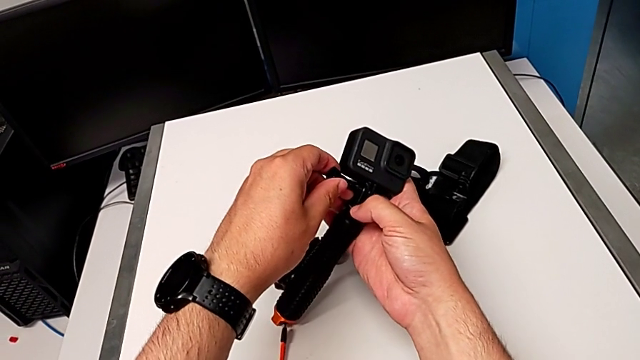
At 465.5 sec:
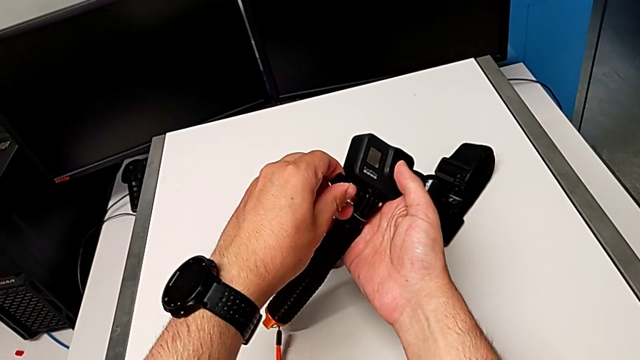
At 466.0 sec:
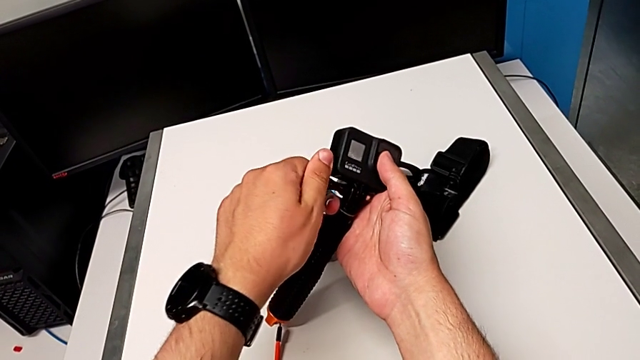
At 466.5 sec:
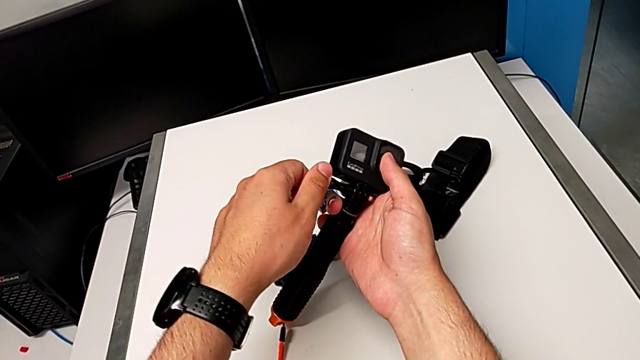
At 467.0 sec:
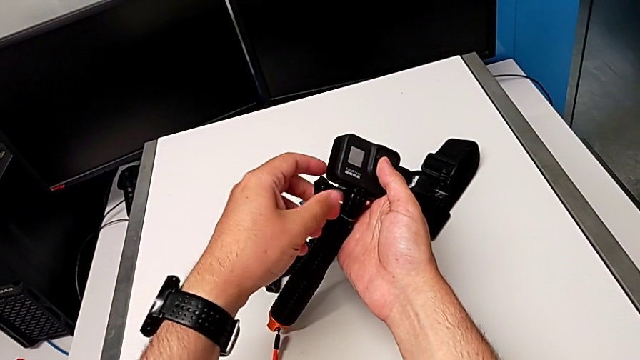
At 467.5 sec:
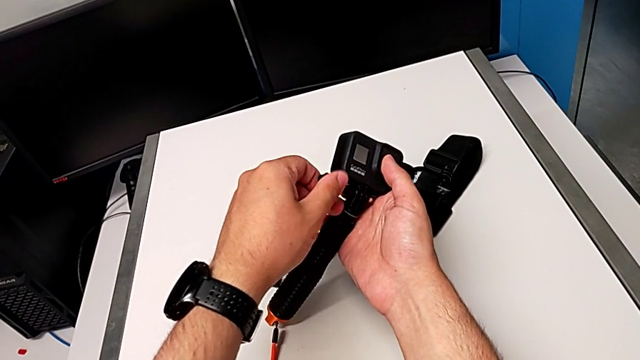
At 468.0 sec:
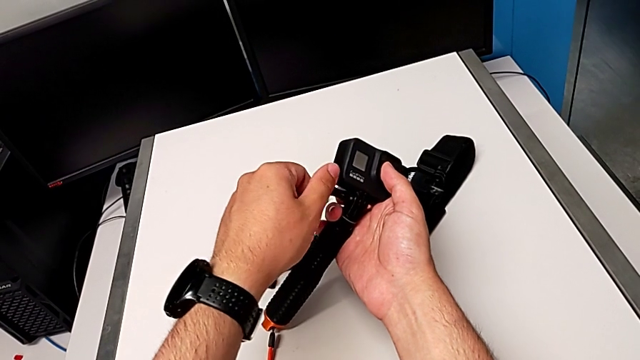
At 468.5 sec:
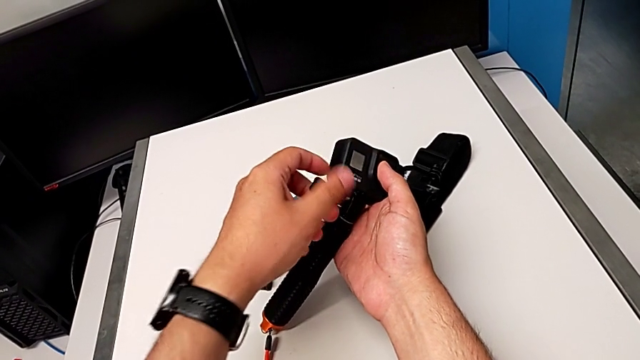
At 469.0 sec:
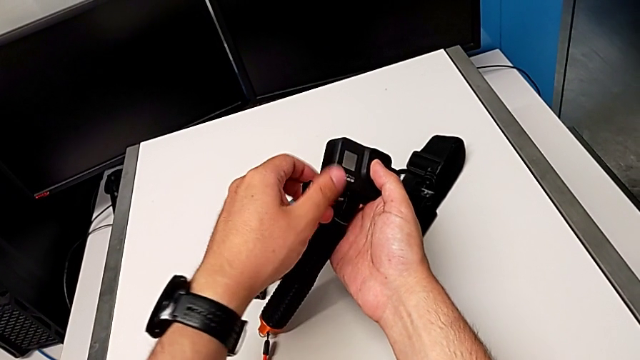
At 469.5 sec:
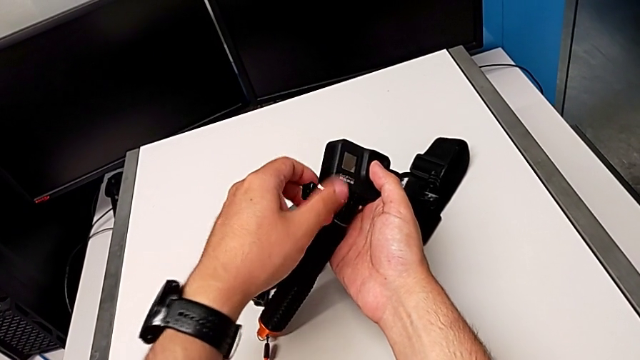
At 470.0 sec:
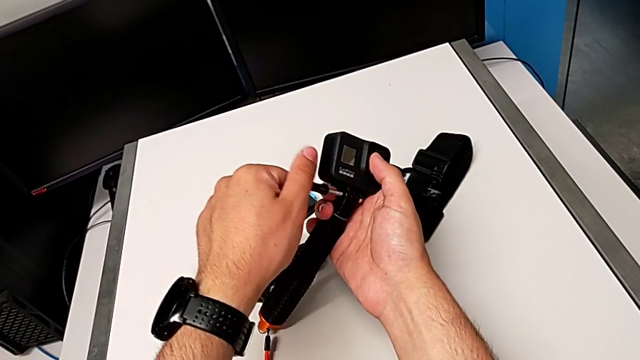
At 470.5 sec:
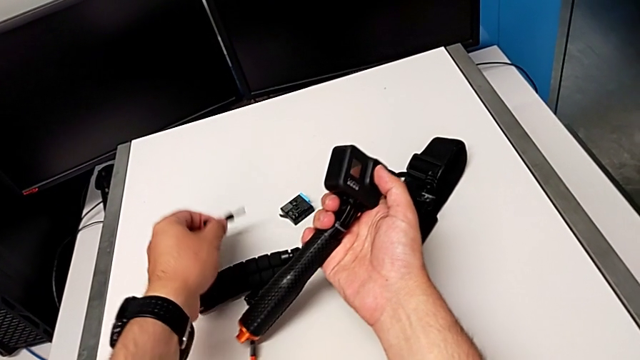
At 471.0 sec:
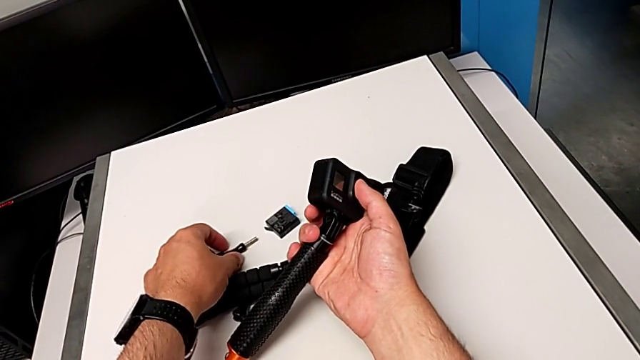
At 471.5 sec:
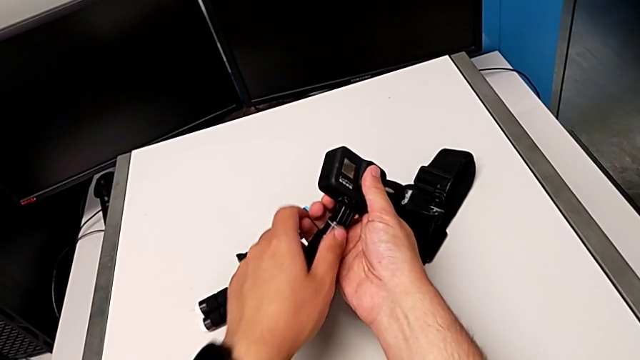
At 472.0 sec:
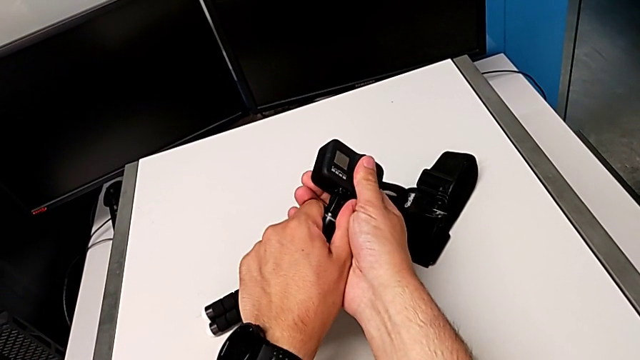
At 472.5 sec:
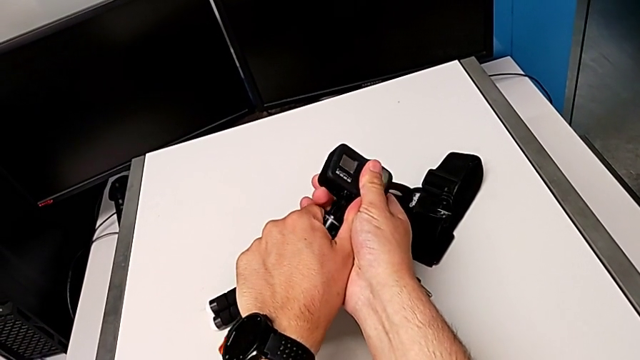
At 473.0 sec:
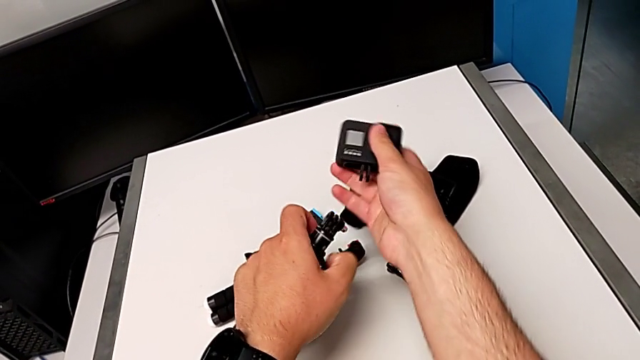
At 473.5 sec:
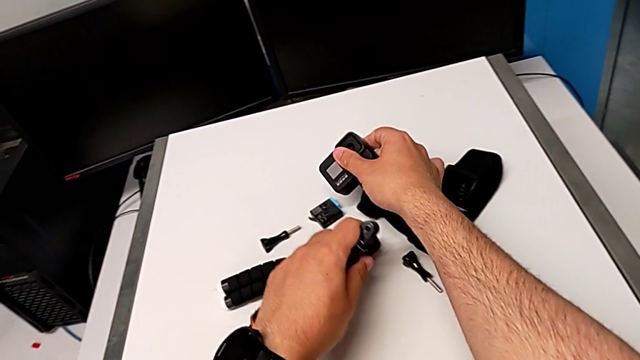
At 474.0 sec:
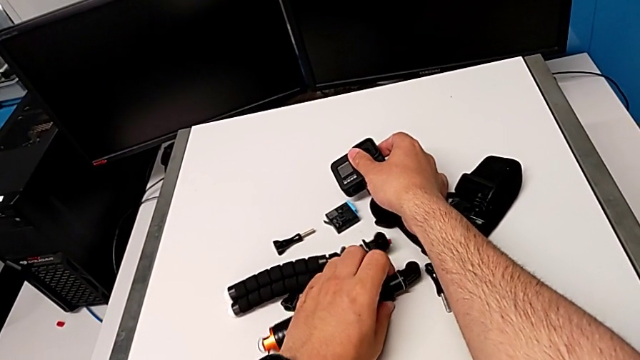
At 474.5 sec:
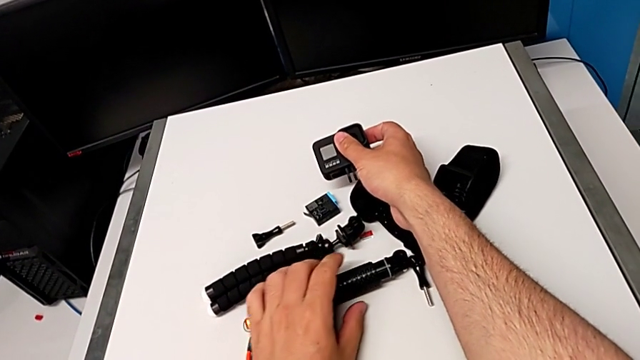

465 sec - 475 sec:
The camera wearer removes their handheld. They unscrew the handheld grip, withdraw the screw and withdraw the handheld grip.
